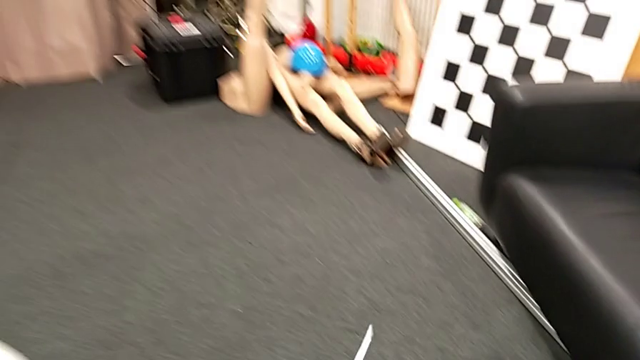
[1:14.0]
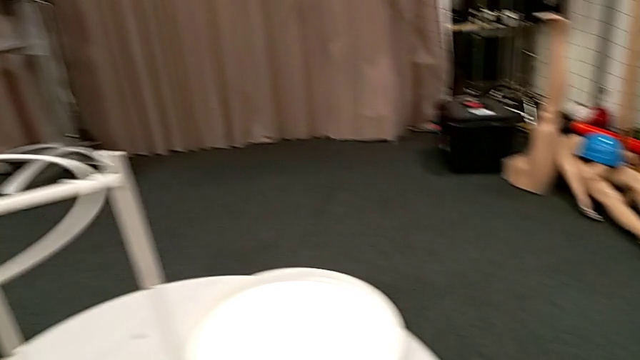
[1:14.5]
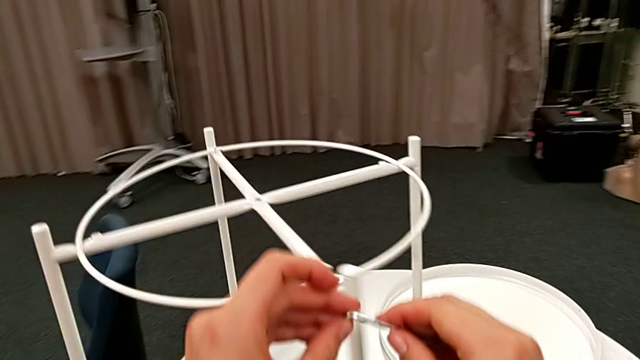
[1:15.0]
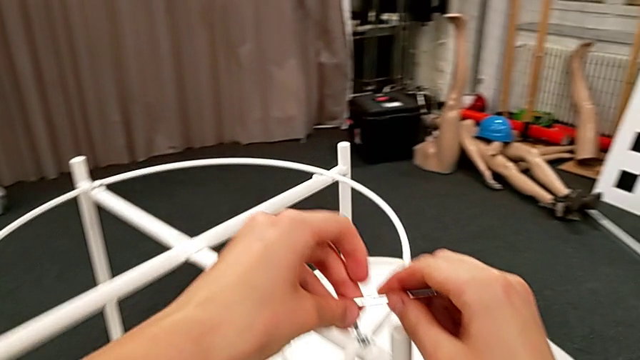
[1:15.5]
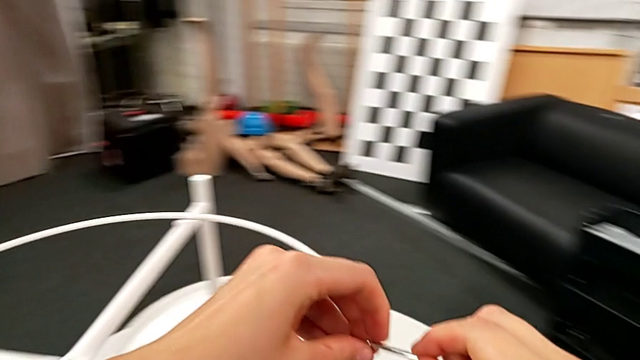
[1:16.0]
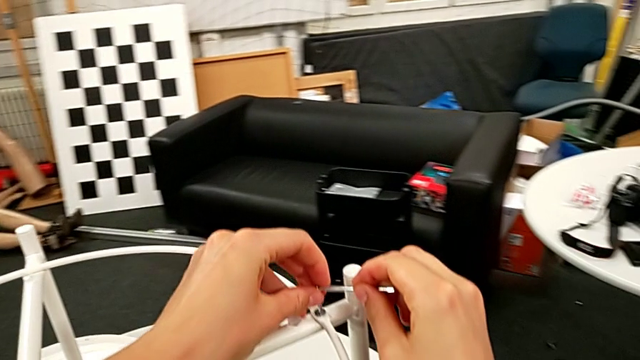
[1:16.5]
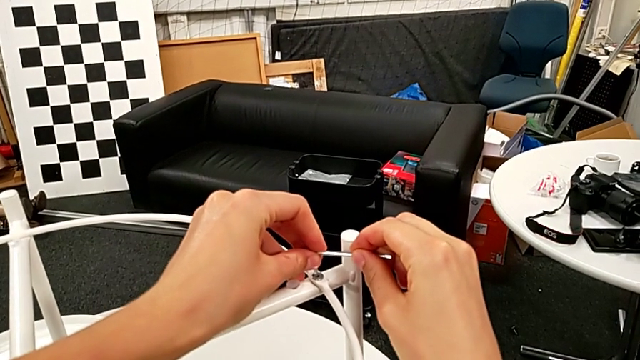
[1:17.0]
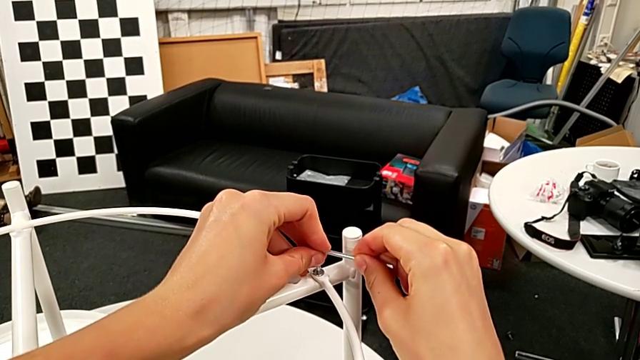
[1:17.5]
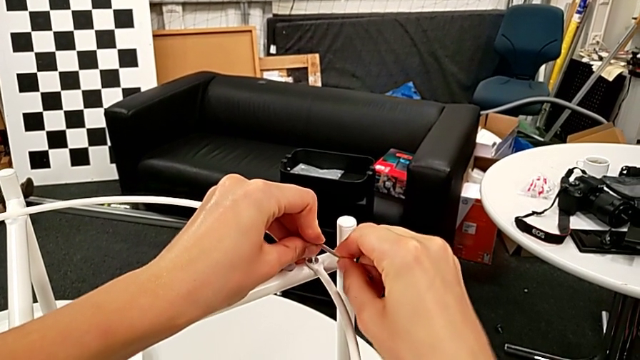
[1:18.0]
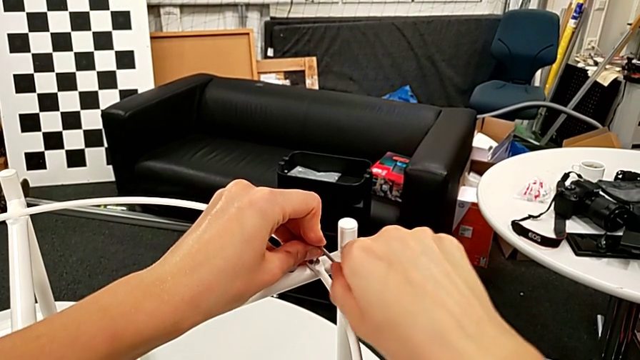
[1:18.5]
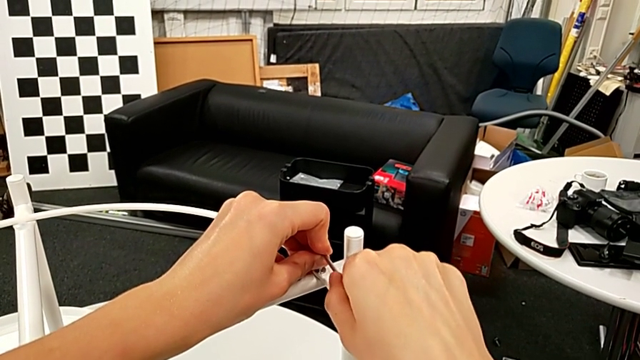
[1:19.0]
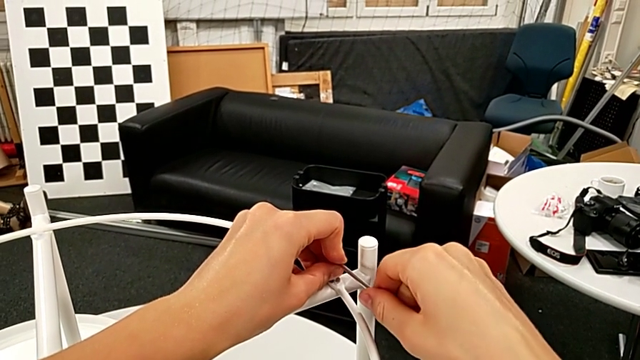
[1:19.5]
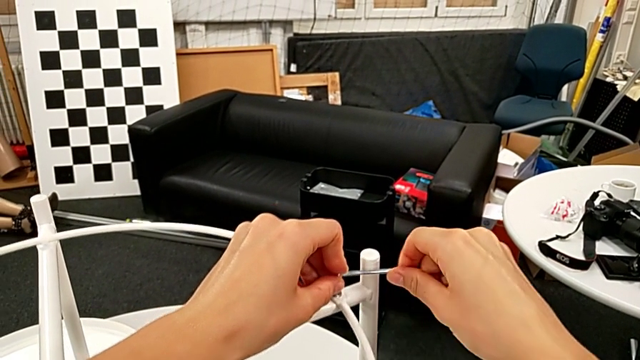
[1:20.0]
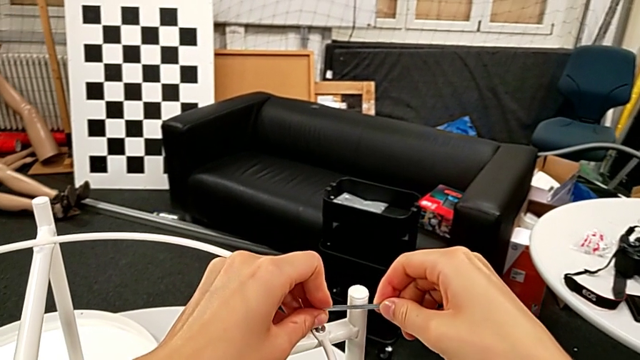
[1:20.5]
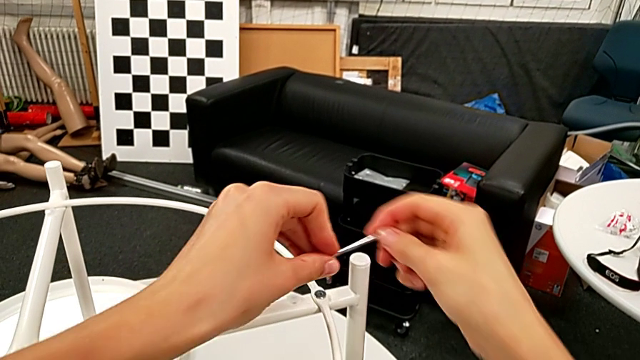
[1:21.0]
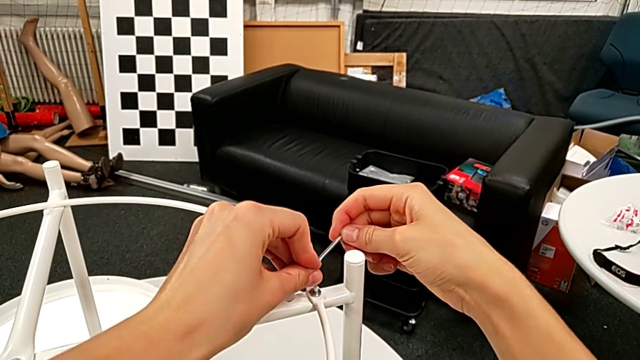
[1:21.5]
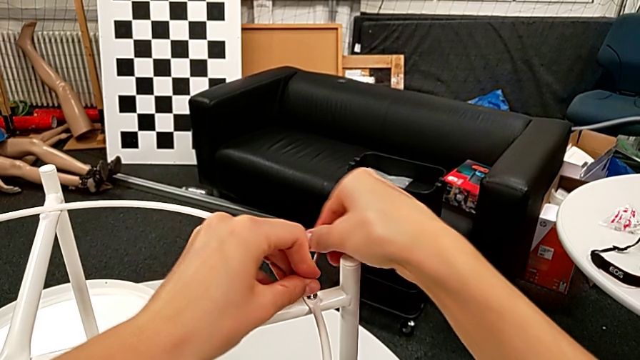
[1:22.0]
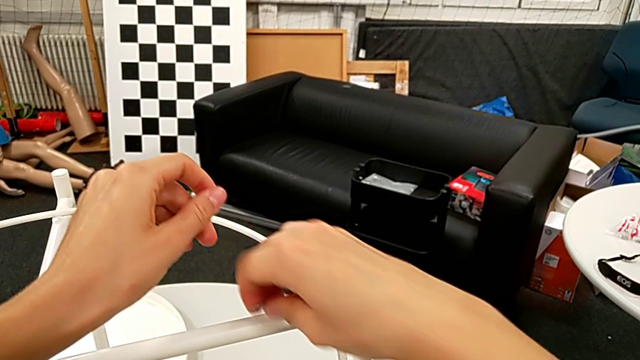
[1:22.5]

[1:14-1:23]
The camera wearer is disassembling the circle from the table. They insert the Allen wrench and wrongly unscrew the hex socket head.

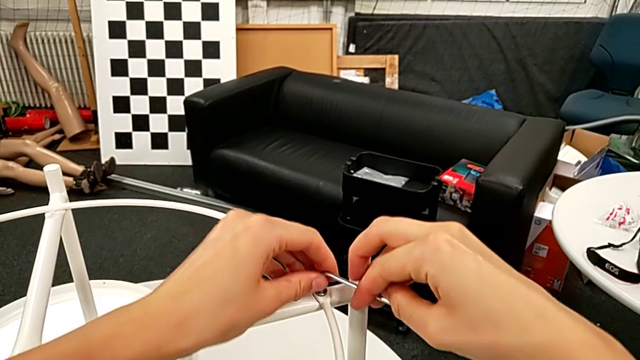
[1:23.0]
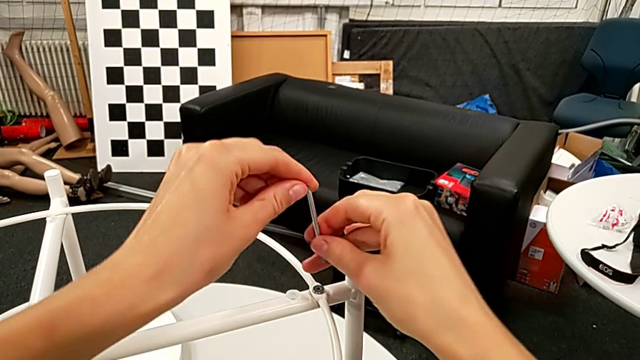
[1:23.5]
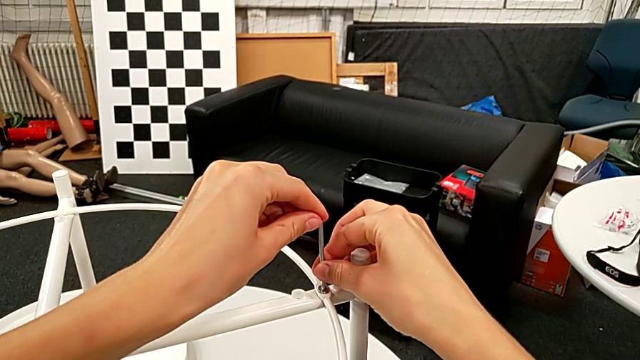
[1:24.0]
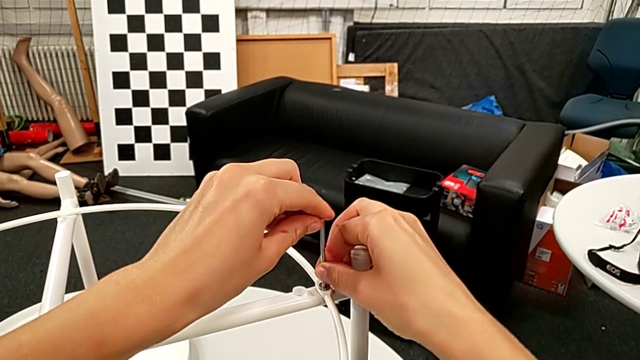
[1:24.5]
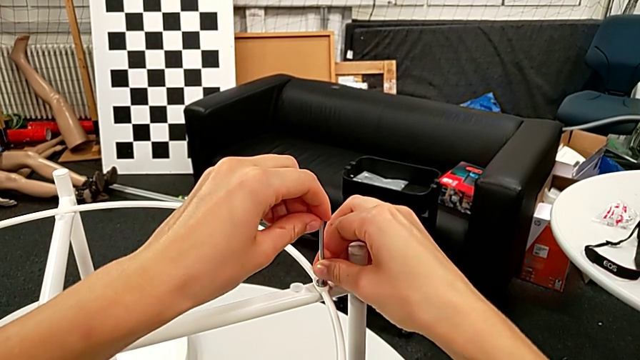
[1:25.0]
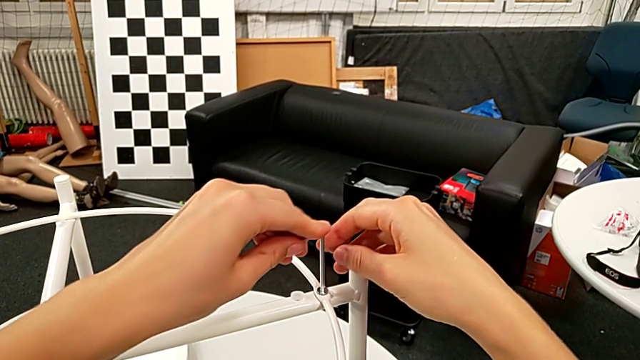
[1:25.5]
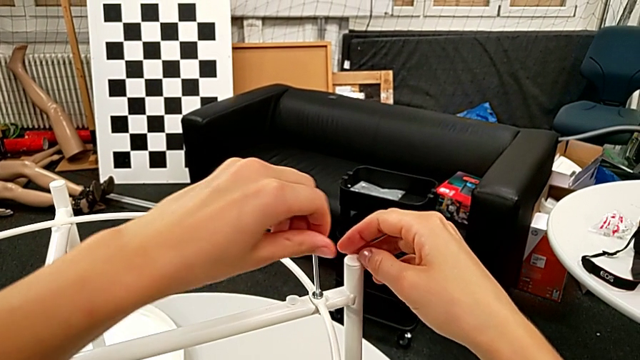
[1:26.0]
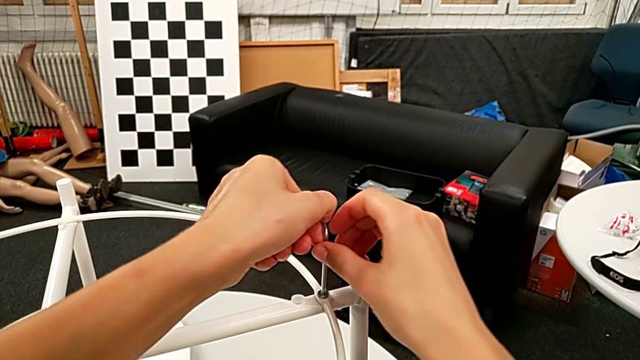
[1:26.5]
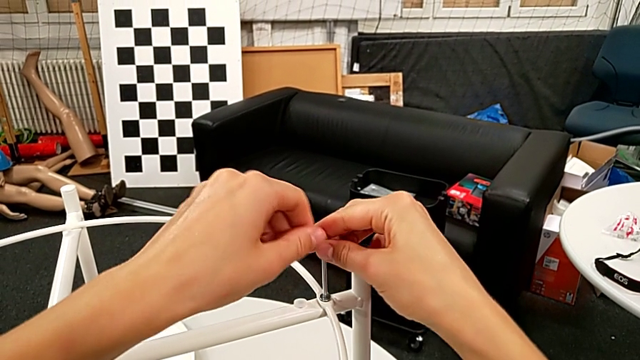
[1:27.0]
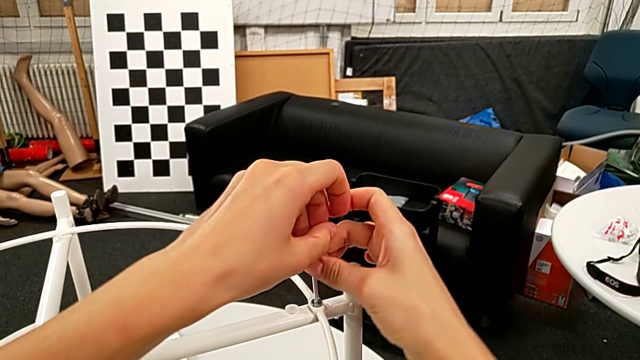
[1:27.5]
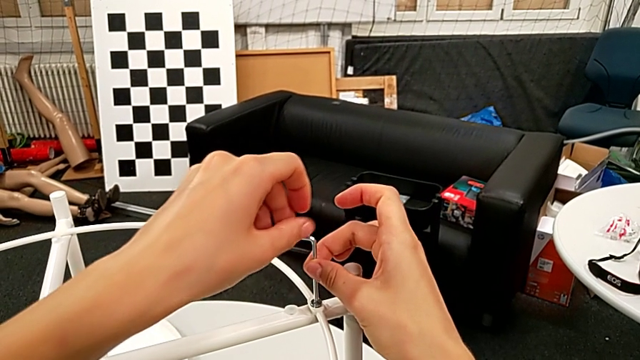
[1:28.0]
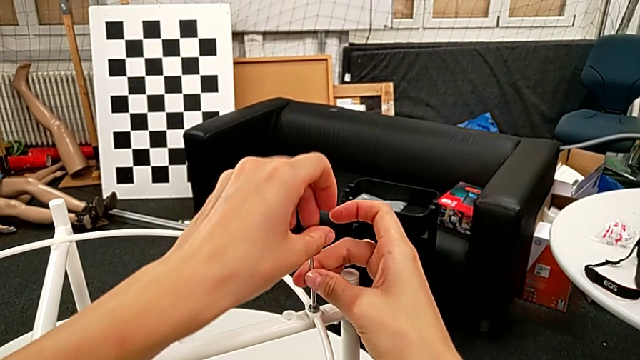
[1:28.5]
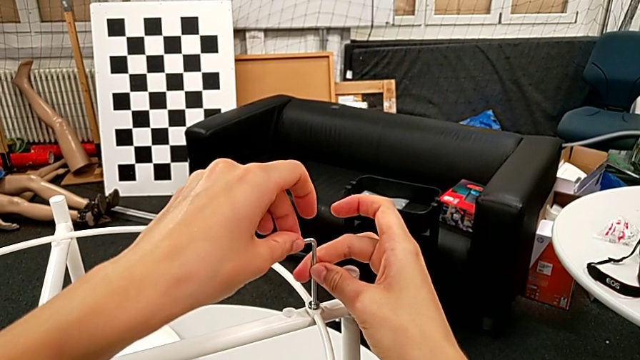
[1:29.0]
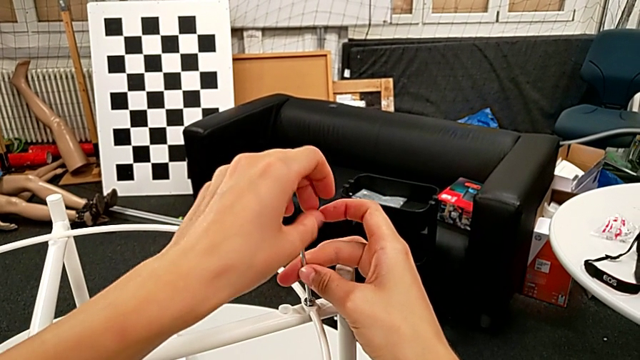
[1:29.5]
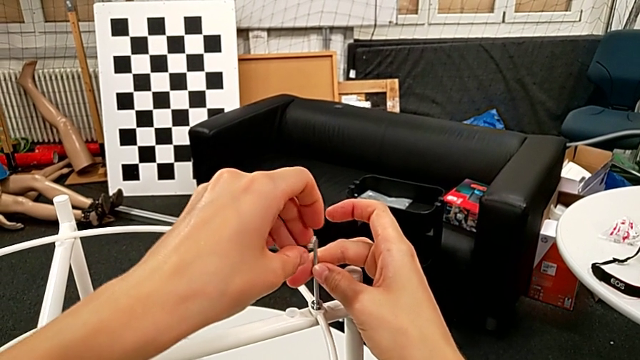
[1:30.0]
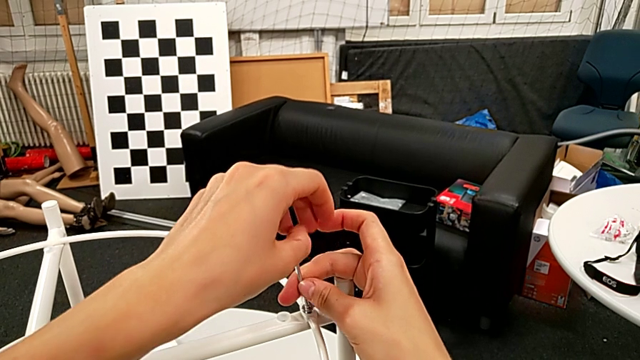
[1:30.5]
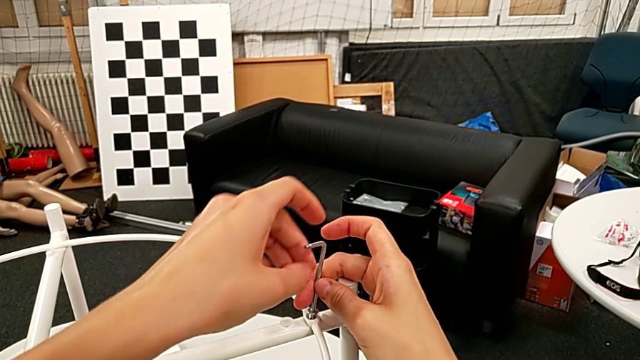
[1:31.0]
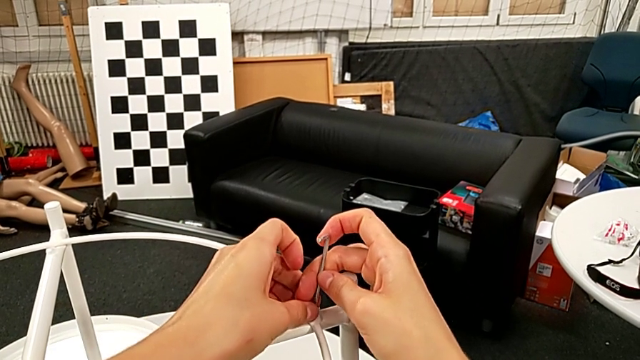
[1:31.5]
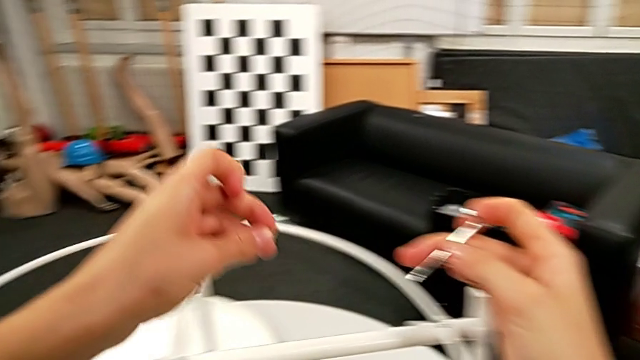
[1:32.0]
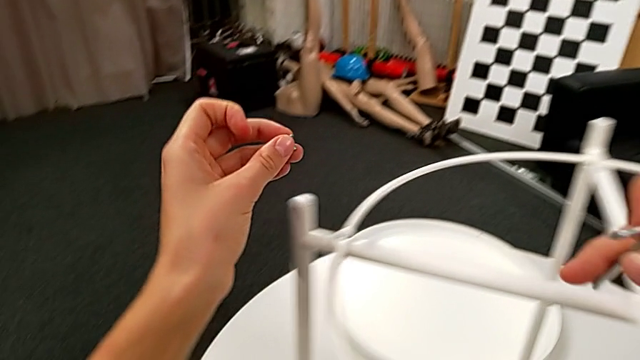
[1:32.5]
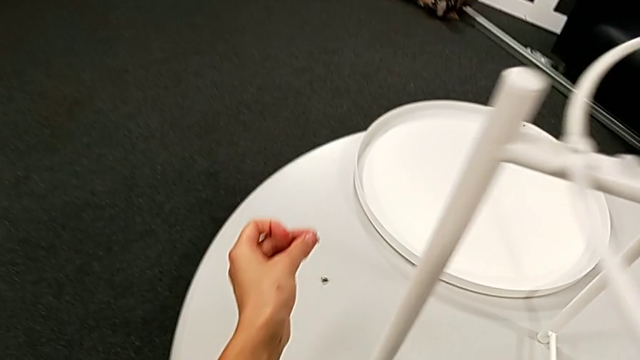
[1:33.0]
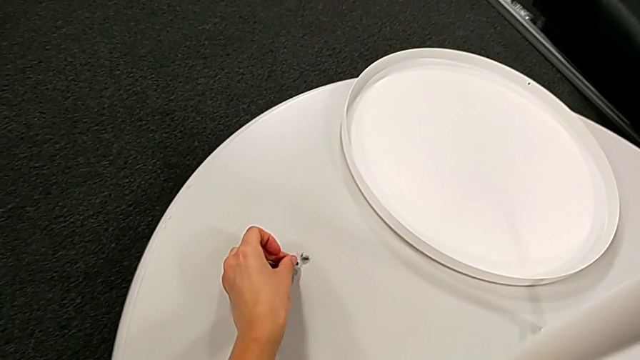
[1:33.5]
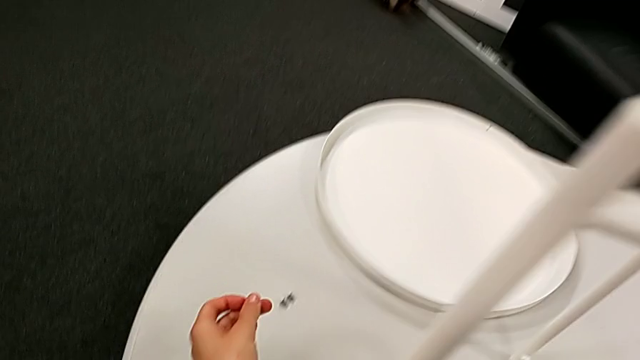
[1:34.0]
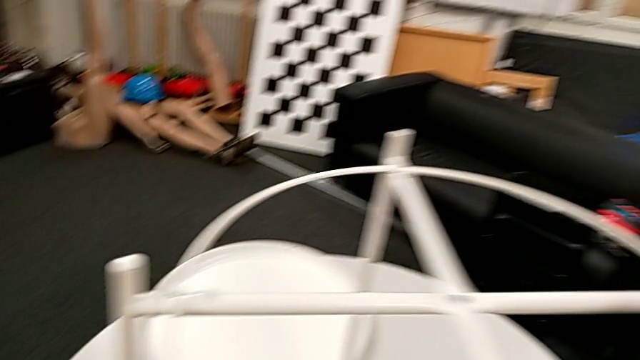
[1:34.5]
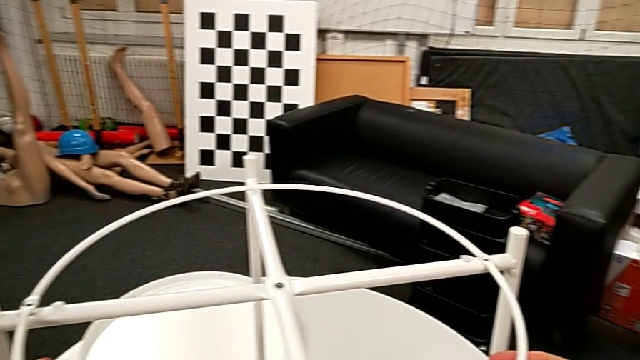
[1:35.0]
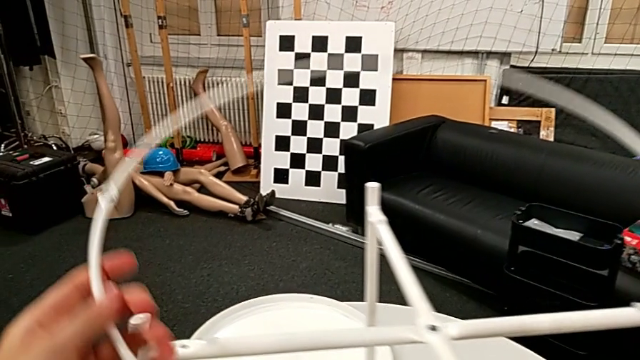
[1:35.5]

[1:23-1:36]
The camera wearer is disassembling the circle from the table. They withdraw the Allen wrench, rotate it, insert it and unscrew the hex socket head. They disassemble the hex socket head with the left hand, withdraw it with the right hand, place it, grab the circle, disassemble it and lift it.
